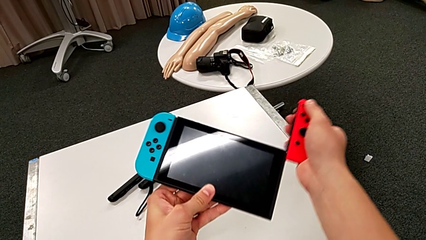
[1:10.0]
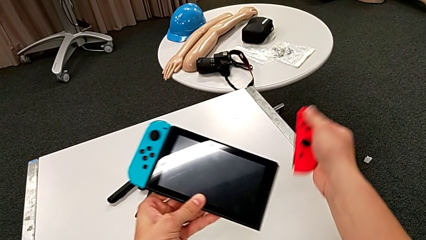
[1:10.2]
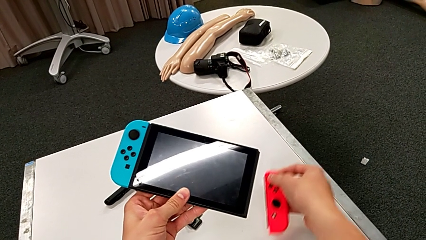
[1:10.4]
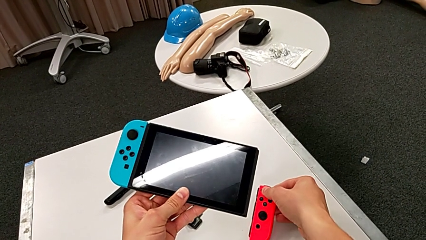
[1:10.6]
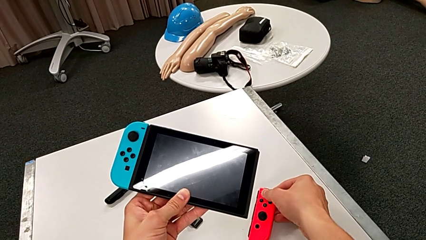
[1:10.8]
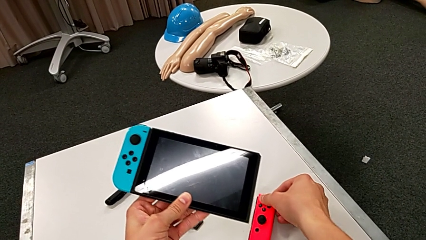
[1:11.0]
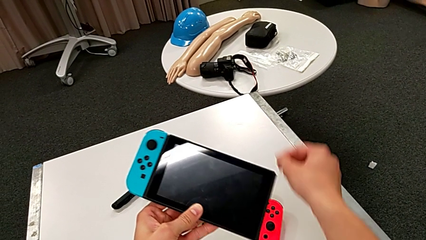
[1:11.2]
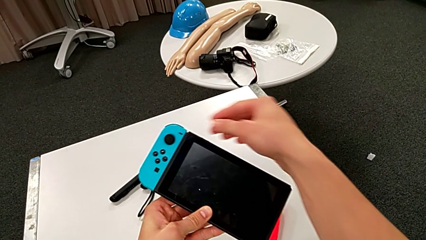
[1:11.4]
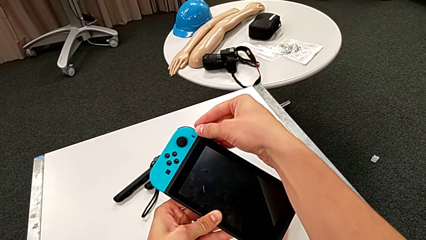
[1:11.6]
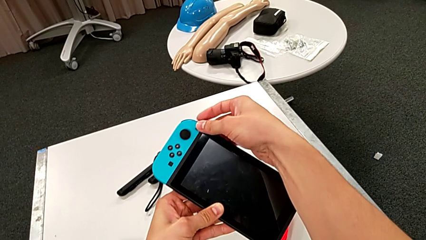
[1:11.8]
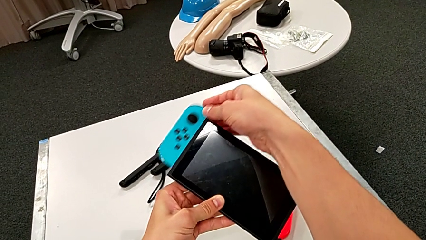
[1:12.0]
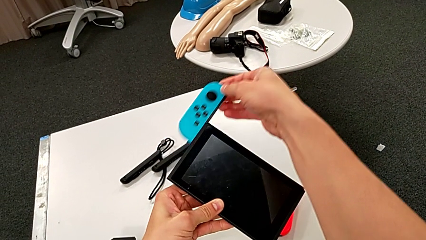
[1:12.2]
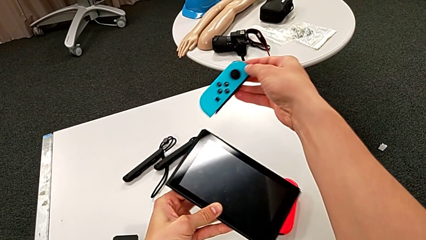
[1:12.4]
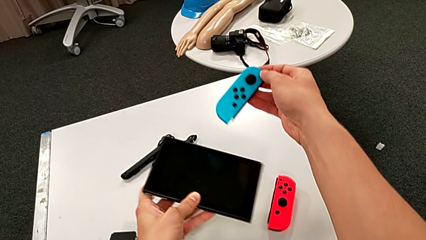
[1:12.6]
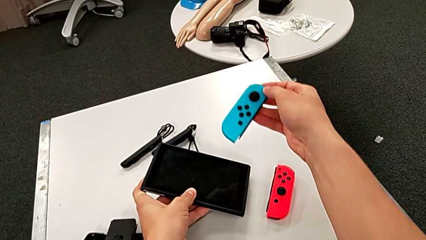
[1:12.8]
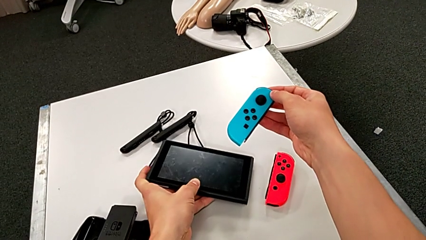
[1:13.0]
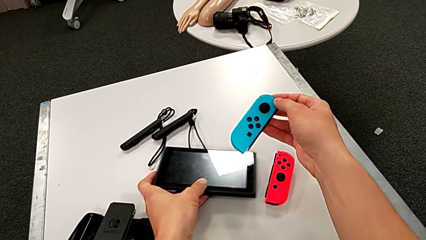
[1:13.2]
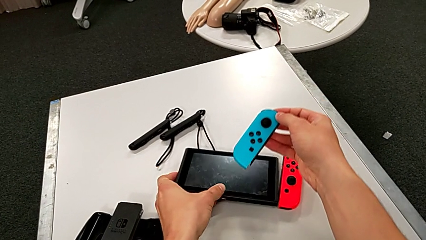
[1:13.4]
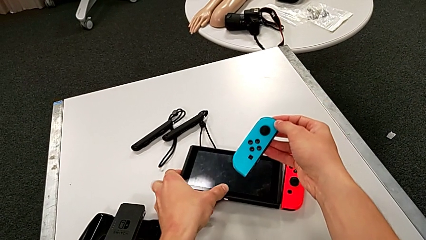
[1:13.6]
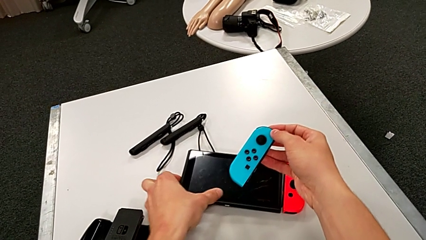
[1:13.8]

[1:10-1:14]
The camera wearer is detaching the joy-con controller from the pad. They withdraw the red Joy-Con controller and press the black button.

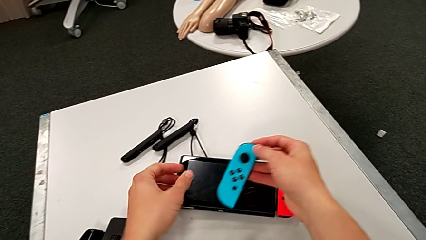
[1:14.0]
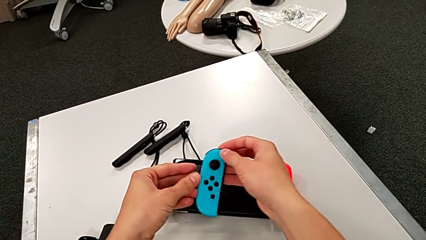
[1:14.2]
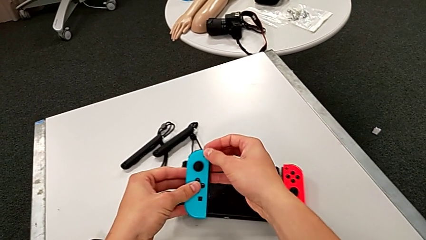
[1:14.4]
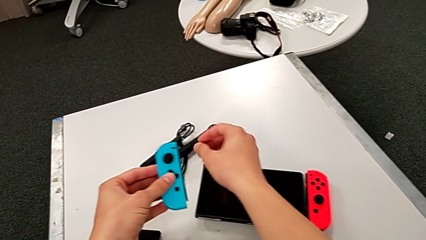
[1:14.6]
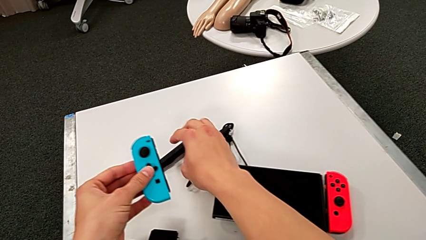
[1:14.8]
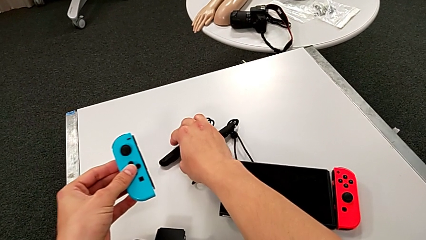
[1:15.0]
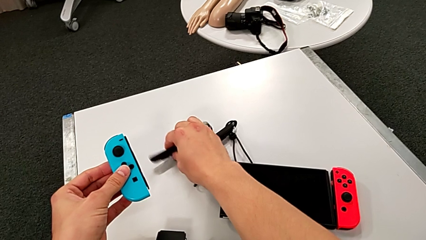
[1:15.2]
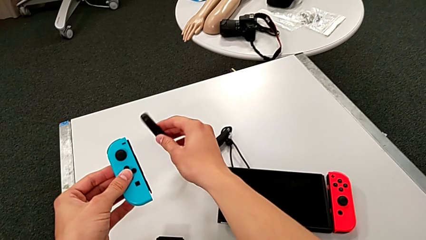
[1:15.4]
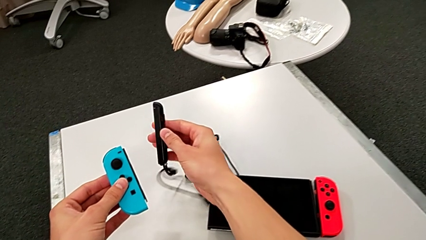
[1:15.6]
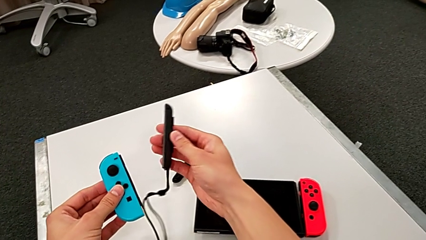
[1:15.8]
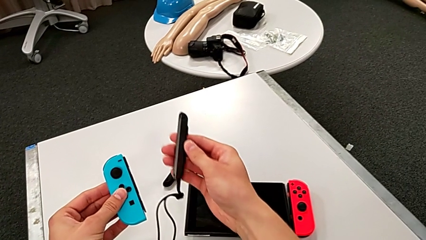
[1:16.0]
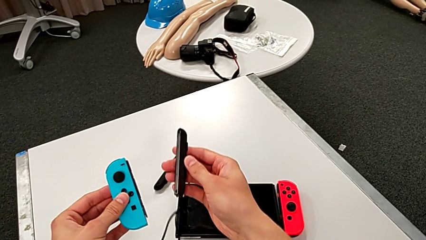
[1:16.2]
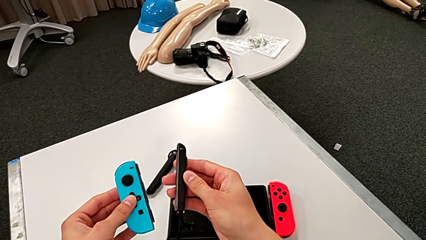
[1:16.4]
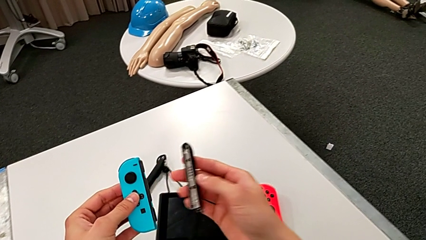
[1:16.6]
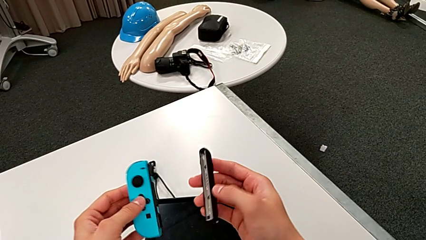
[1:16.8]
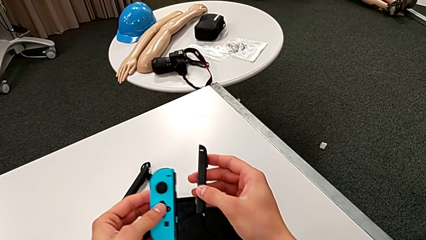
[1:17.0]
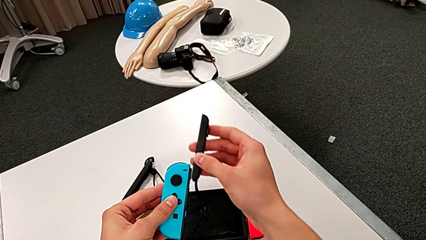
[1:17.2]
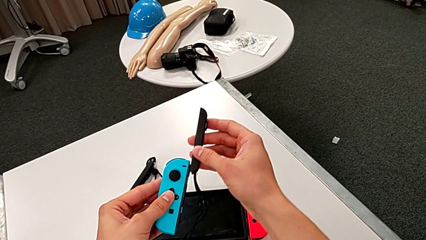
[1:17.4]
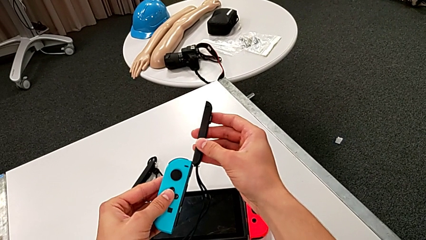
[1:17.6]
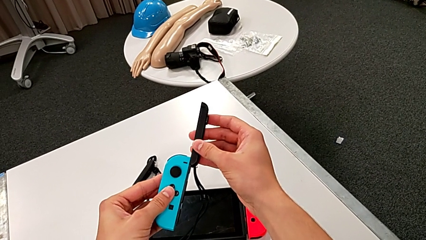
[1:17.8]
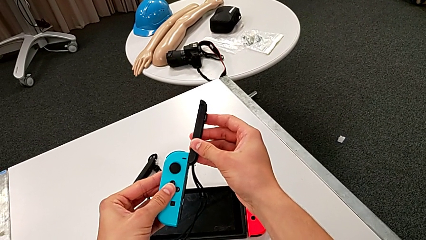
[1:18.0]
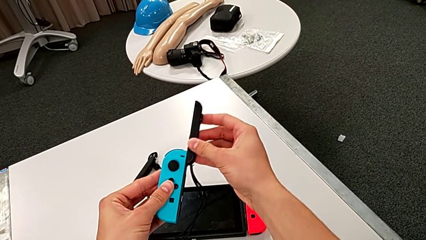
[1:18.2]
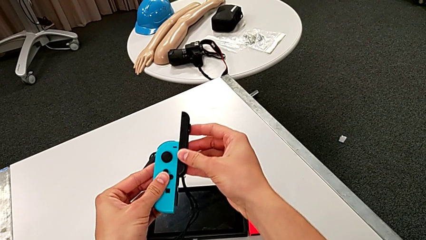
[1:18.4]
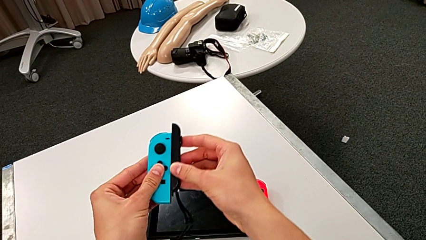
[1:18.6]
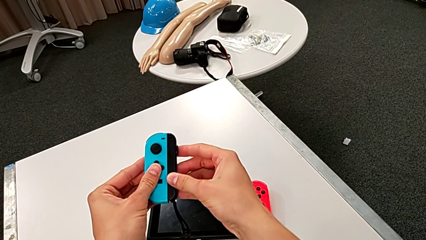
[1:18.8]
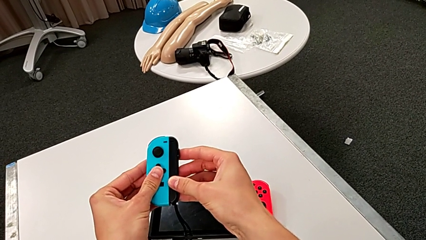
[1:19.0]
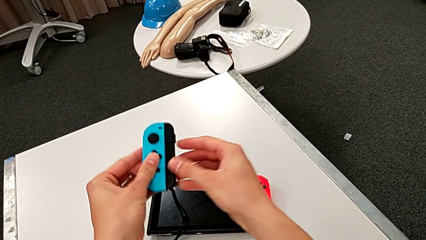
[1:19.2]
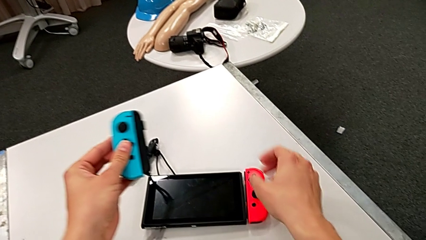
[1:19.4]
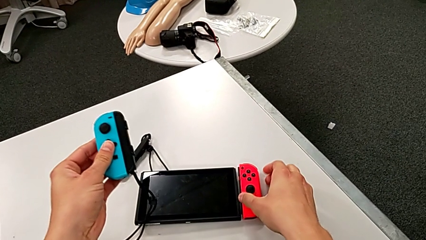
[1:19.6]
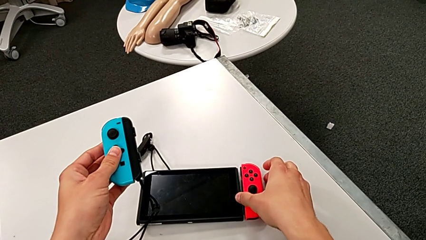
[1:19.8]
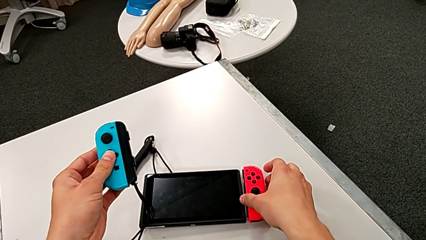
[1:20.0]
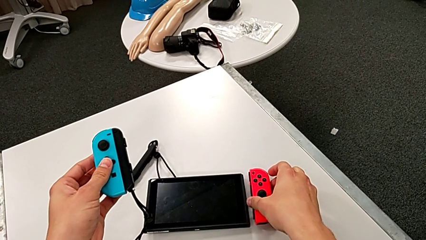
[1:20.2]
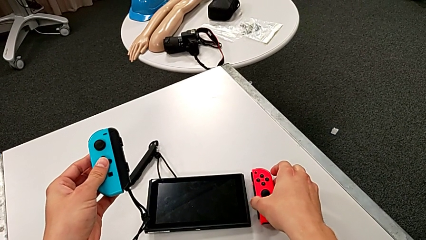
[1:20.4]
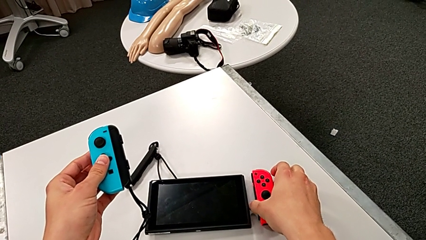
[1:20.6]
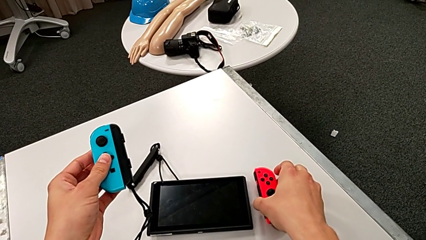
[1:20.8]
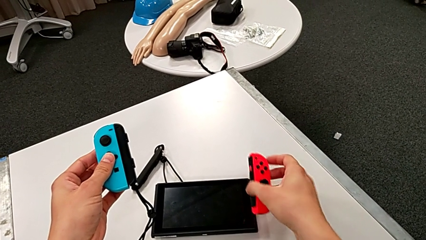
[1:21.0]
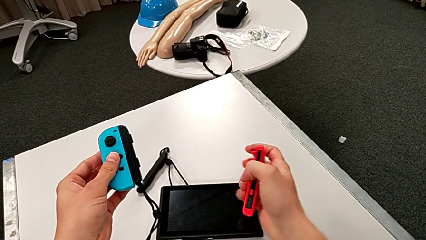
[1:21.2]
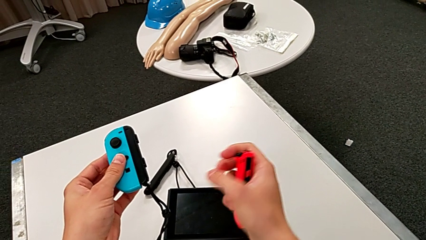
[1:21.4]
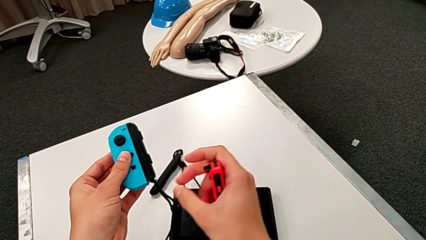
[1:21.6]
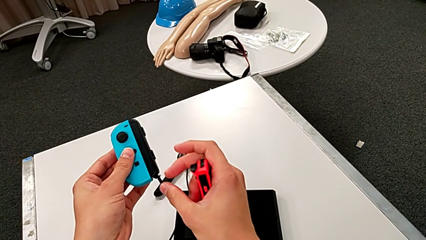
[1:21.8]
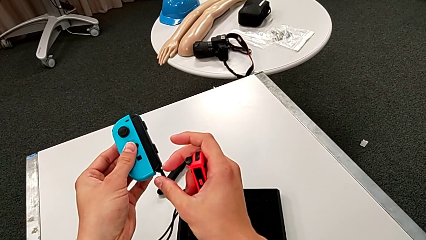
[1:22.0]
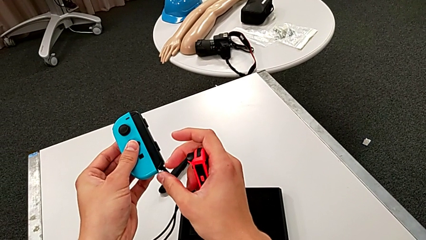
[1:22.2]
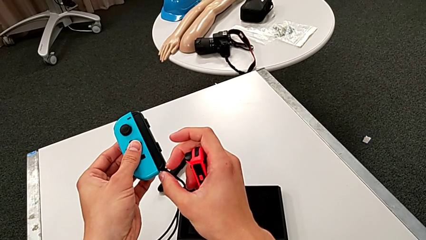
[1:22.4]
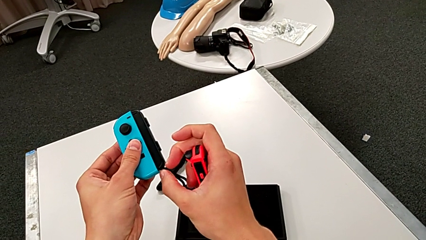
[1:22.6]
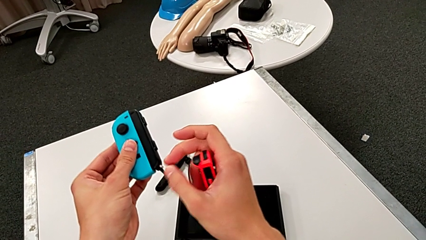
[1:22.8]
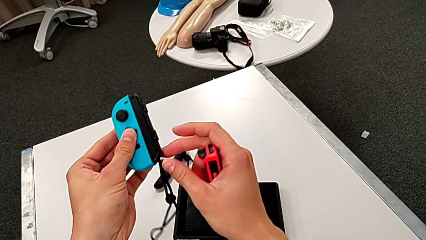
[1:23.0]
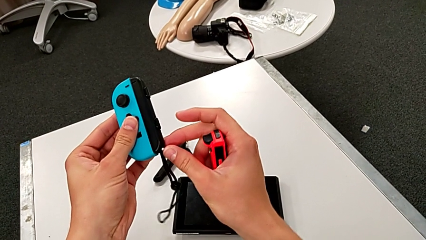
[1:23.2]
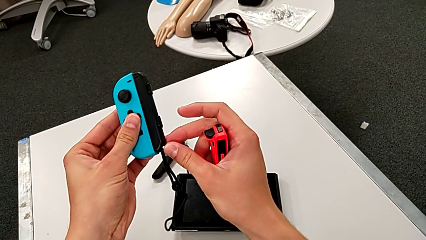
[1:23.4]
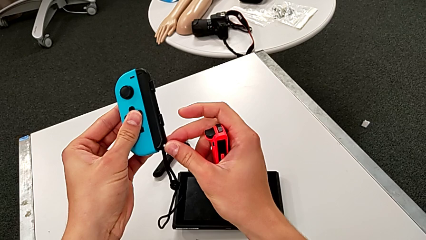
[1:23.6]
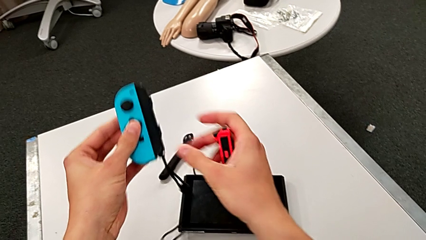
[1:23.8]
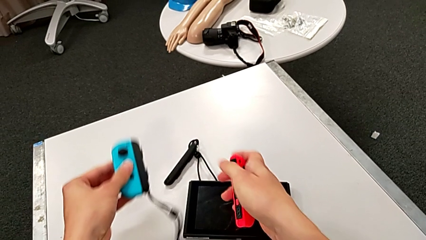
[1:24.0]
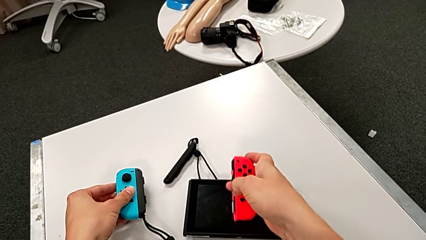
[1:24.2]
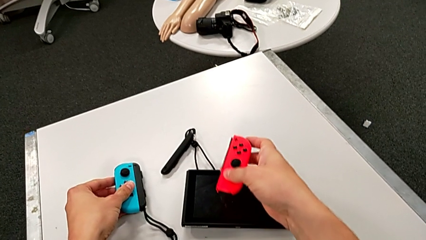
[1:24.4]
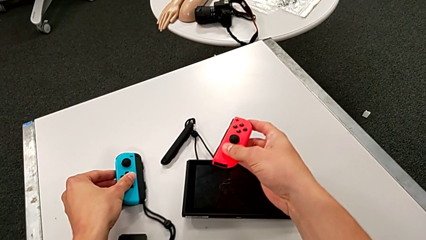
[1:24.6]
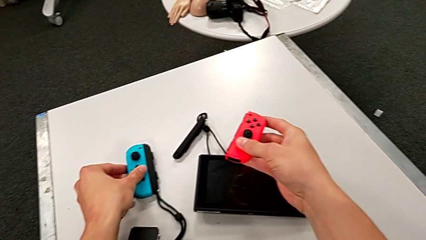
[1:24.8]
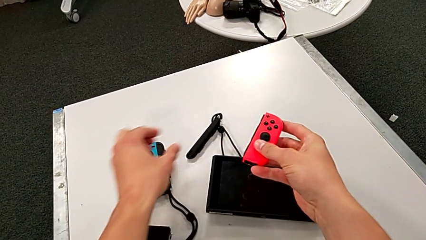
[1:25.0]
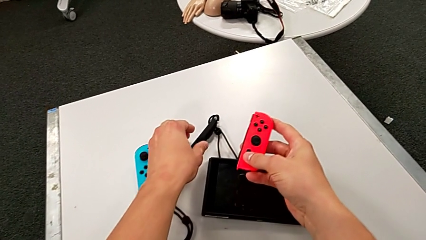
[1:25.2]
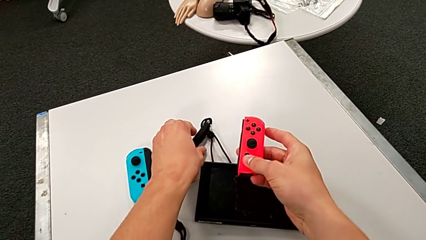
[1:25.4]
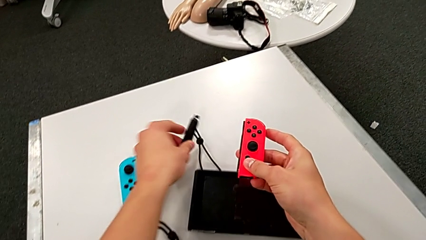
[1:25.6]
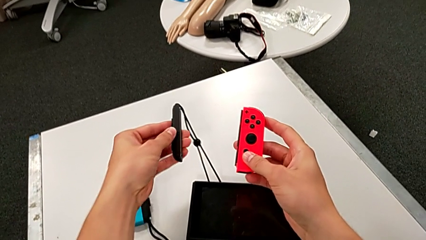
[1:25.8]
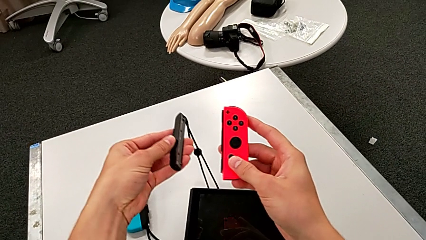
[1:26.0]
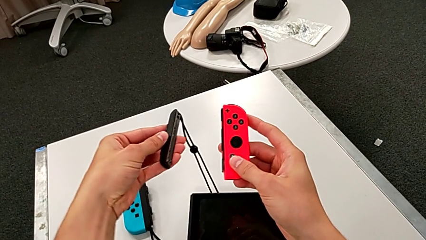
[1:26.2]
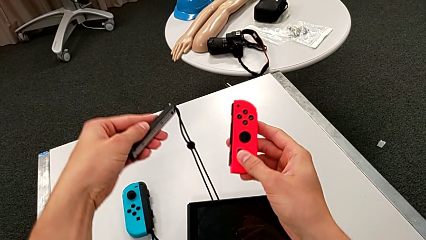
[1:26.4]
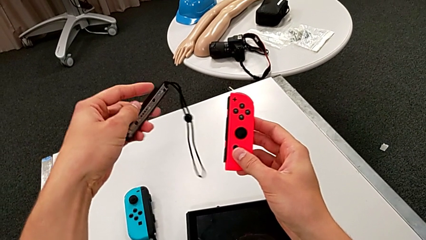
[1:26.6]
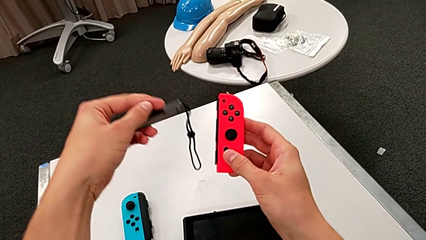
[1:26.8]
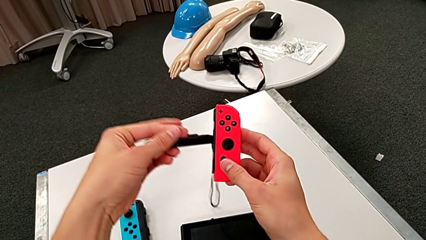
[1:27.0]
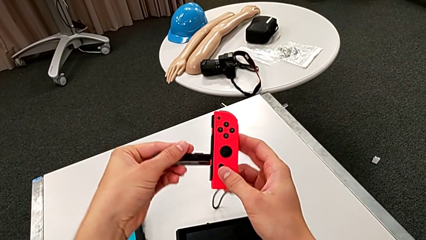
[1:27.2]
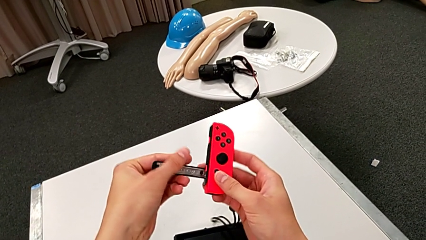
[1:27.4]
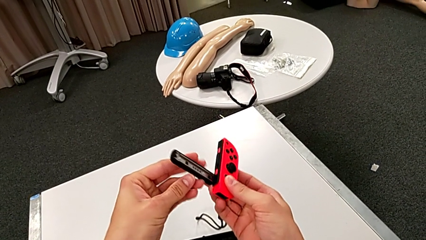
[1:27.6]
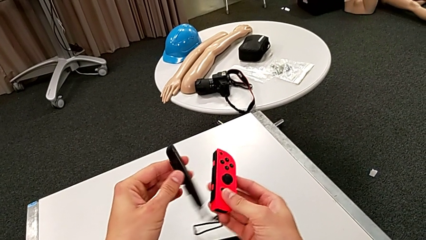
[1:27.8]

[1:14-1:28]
The camera wearer is inserting the Joy-Con controllers in the straps. They grab the Joy-Con strap, assemble the blue Joy-Con controller, grab the red Joy-Con controller, push the white Joy-Con strap lock, grab the red Joy-Con controller and grab the Joy-Con strap.
